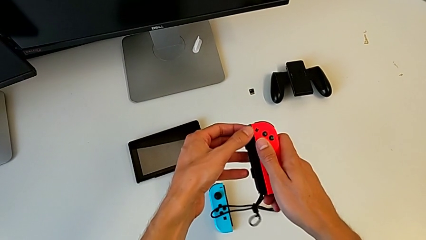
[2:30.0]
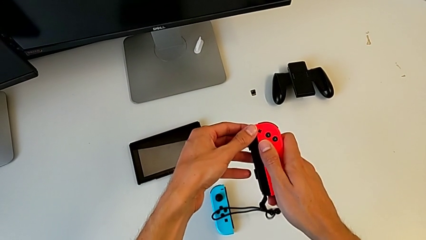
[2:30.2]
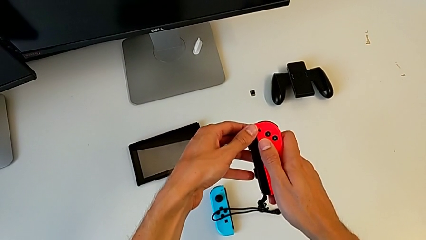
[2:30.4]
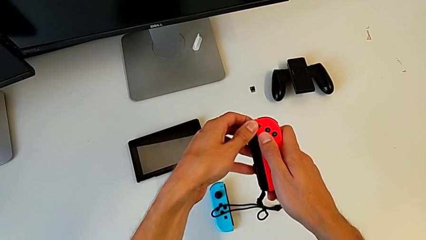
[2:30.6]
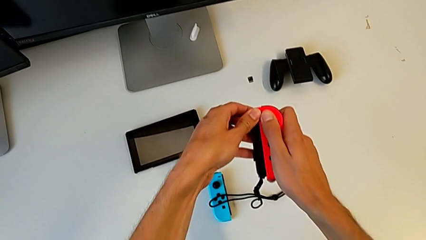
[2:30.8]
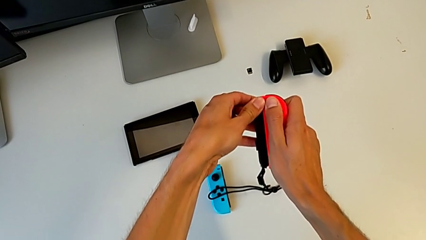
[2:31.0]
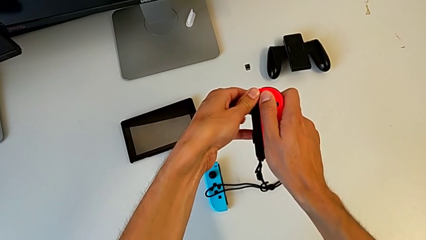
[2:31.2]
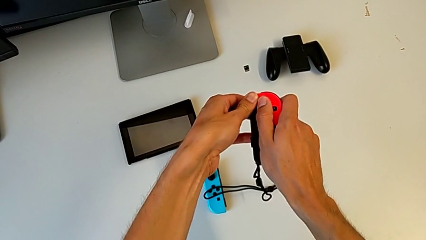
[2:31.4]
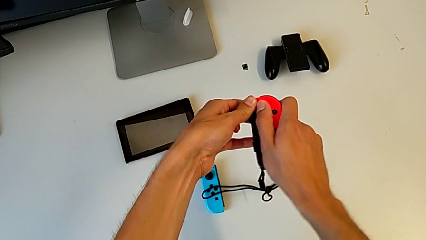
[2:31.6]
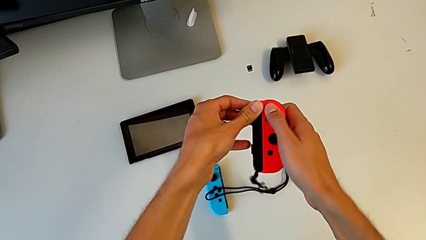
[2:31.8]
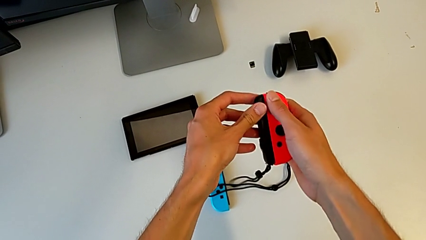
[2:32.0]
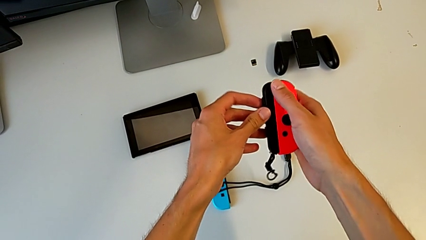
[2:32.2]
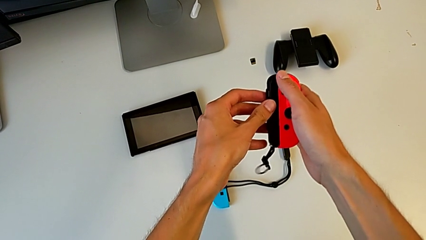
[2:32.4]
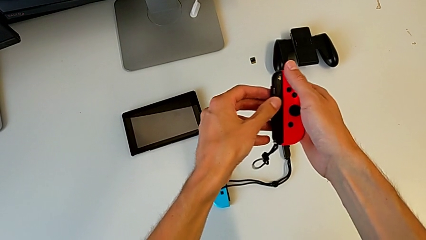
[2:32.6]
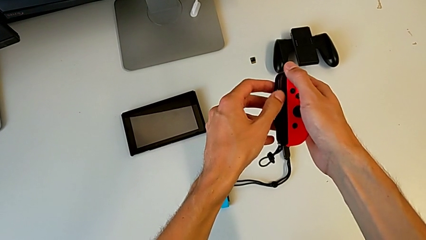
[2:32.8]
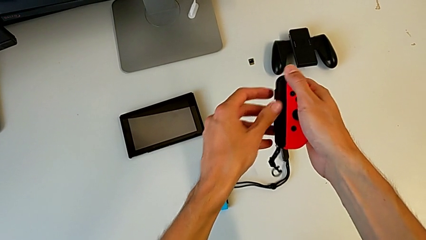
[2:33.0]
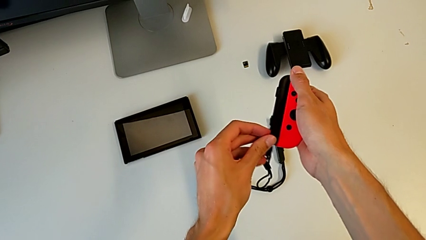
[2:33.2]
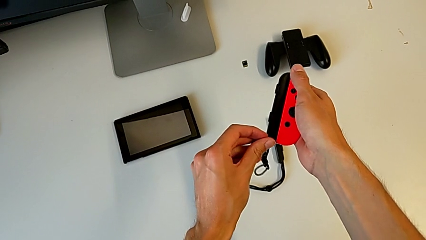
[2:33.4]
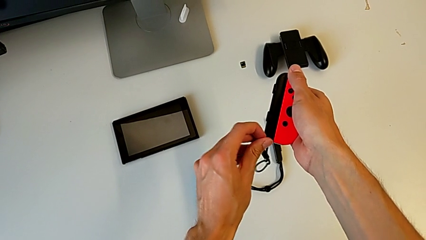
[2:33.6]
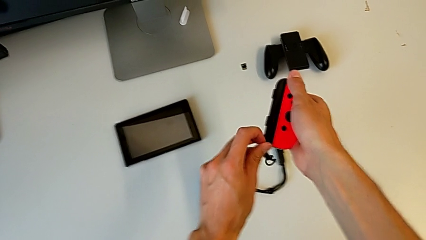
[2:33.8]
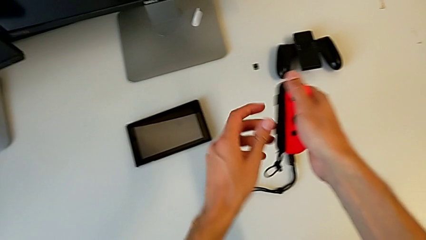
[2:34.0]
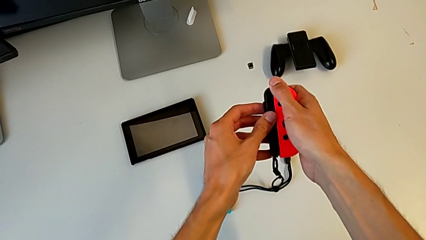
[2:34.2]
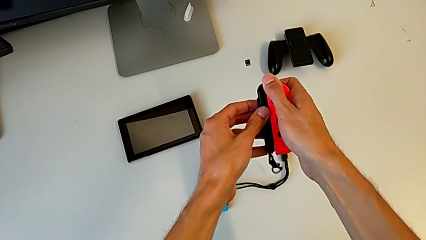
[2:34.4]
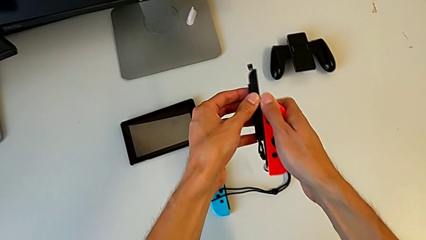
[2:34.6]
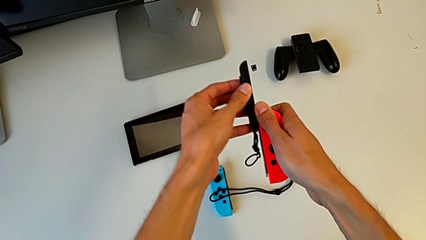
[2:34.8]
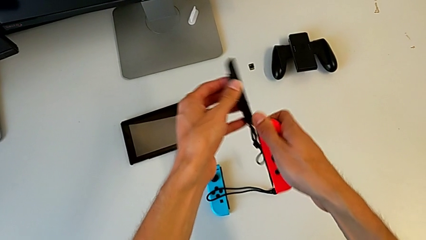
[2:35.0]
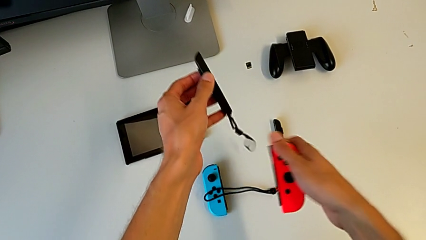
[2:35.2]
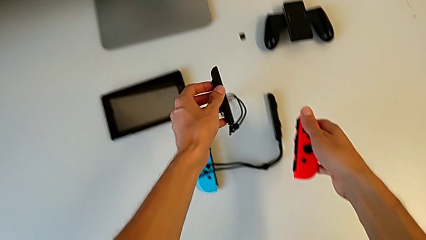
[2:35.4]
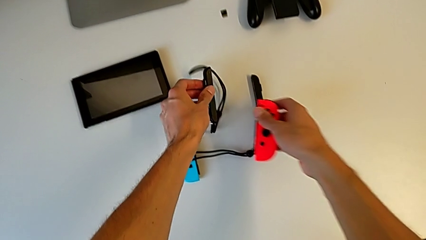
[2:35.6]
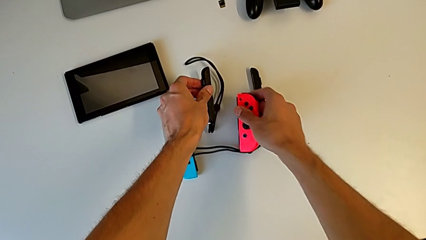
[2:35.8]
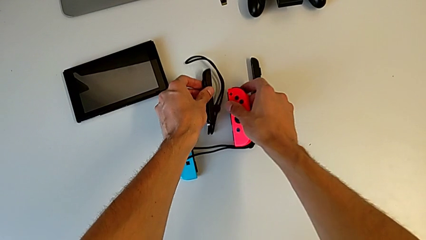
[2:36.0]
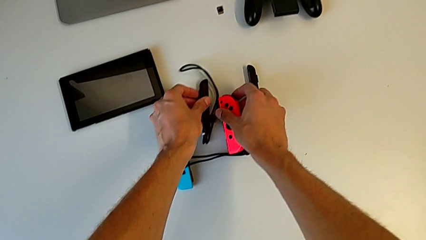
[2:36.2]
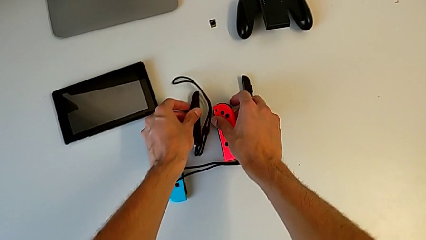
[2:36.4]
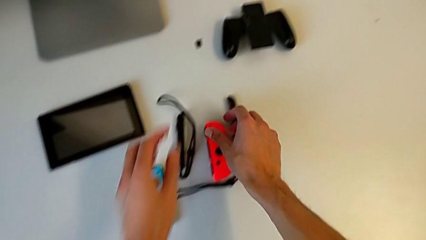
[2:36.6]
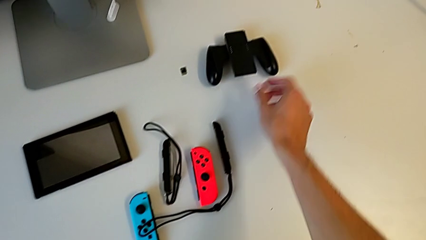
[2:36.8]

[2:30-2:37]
The camera wearer is removing the Joy-Con strap from the Joy-Con controller. They pull the red Joy-Con controller, unlock the Joy-Con strap lock, disassemble the red Joy-Con controller and drop it.

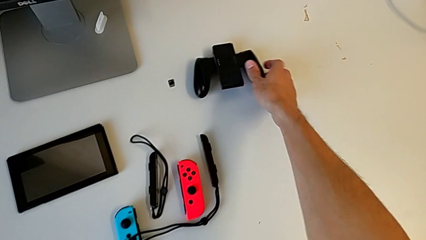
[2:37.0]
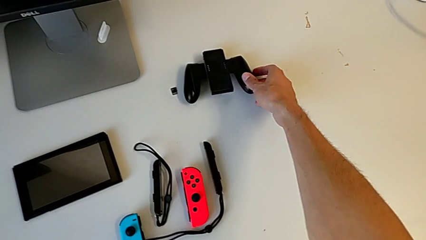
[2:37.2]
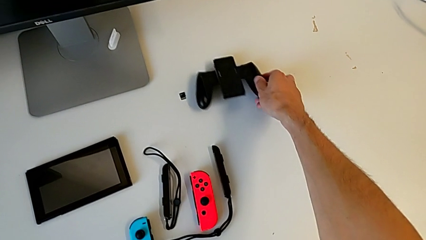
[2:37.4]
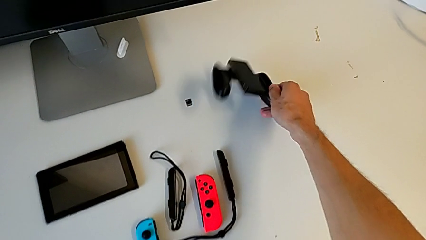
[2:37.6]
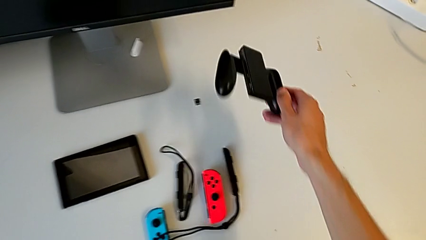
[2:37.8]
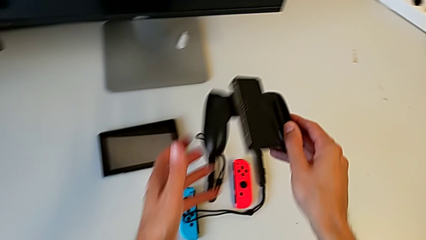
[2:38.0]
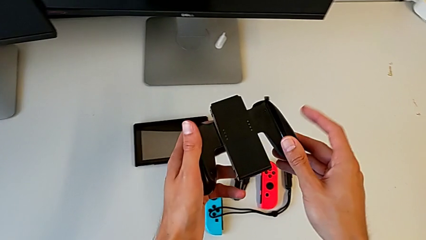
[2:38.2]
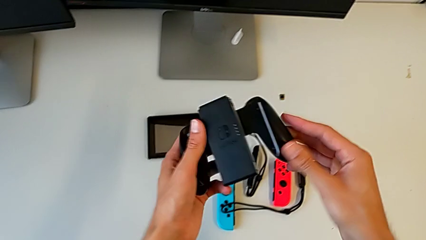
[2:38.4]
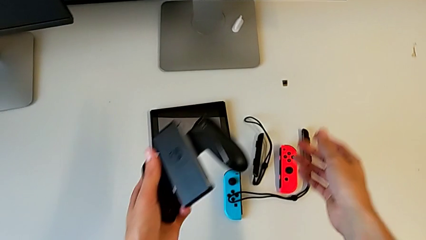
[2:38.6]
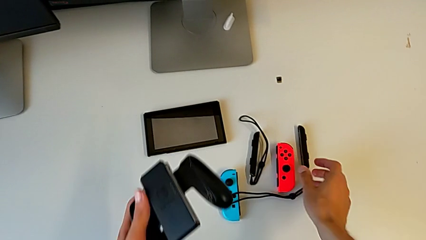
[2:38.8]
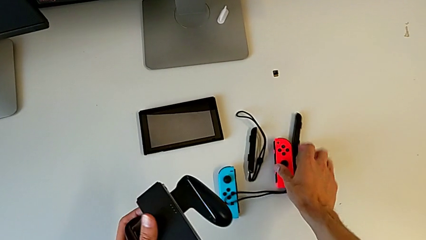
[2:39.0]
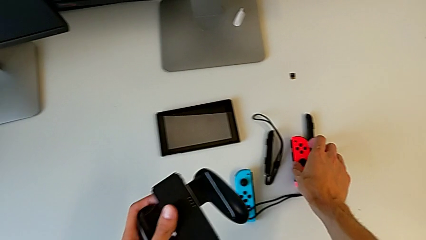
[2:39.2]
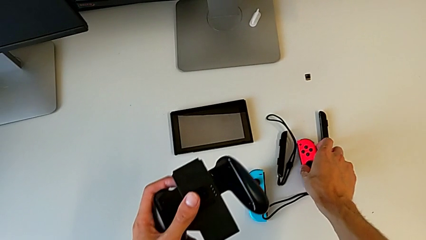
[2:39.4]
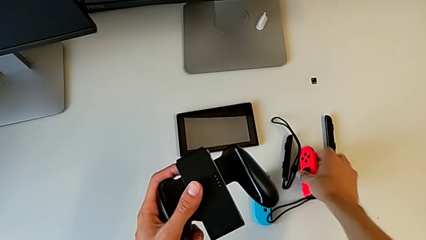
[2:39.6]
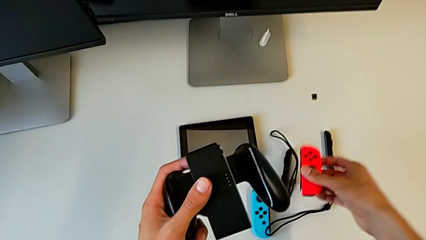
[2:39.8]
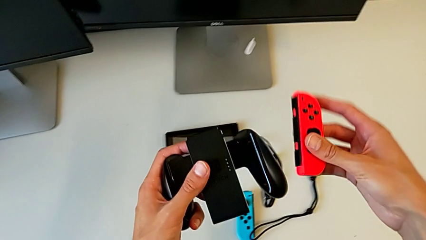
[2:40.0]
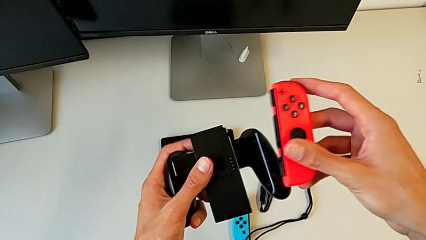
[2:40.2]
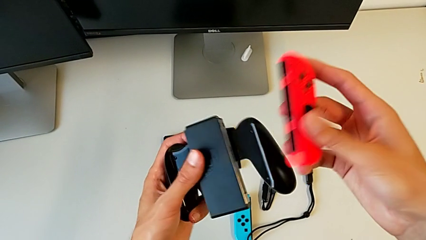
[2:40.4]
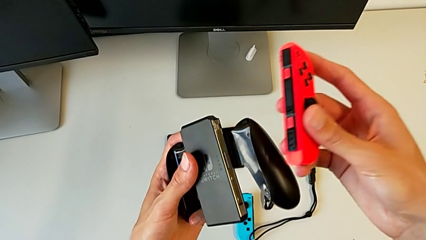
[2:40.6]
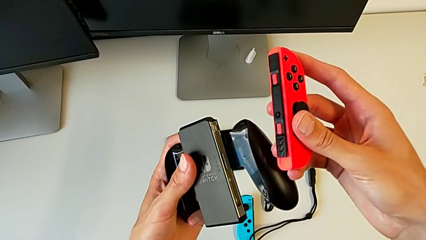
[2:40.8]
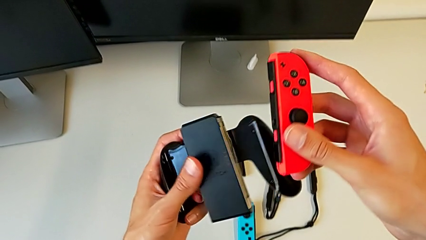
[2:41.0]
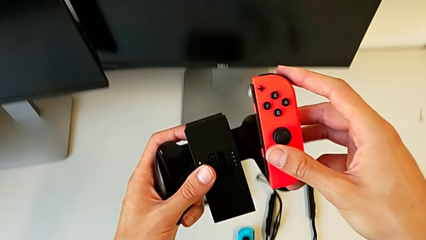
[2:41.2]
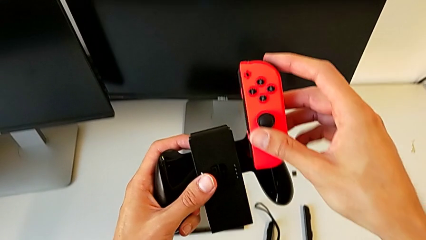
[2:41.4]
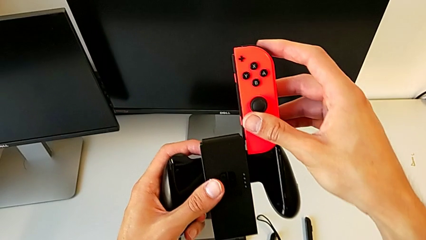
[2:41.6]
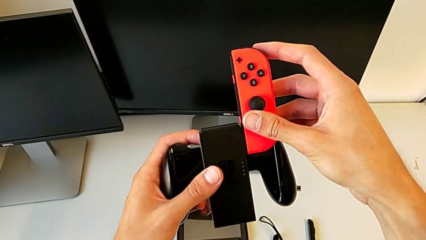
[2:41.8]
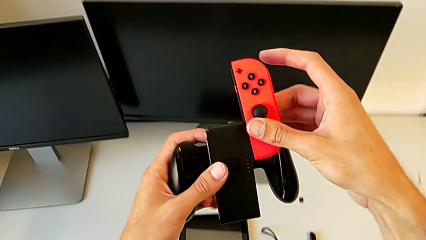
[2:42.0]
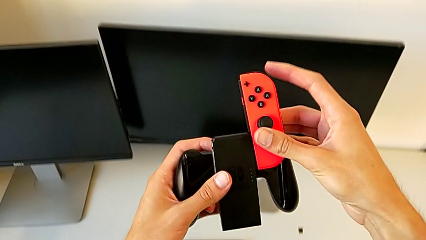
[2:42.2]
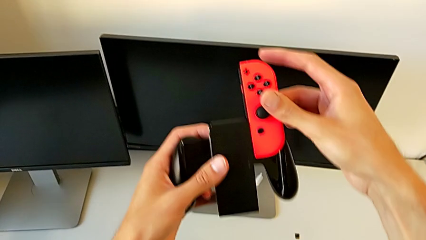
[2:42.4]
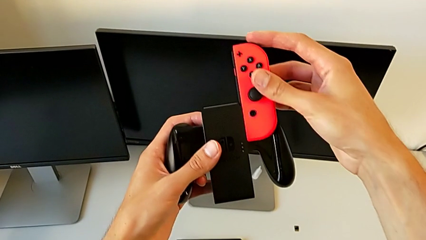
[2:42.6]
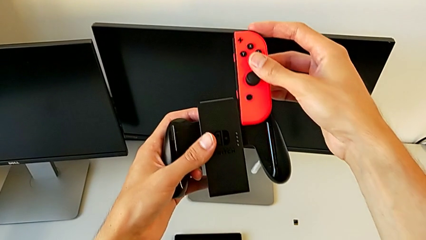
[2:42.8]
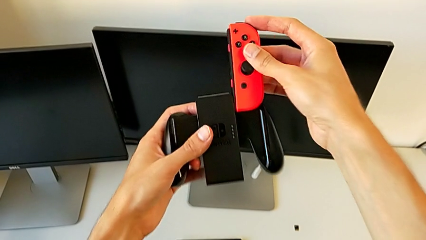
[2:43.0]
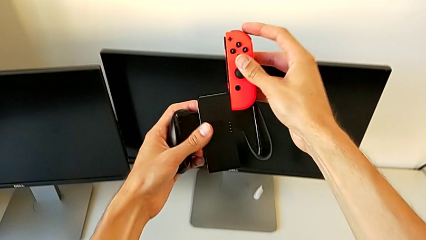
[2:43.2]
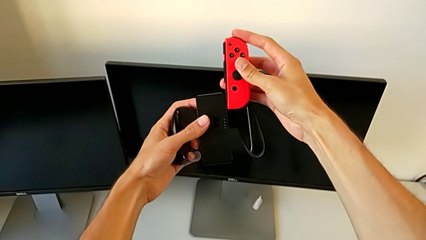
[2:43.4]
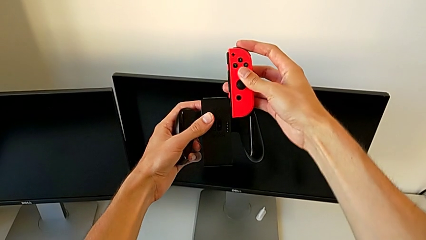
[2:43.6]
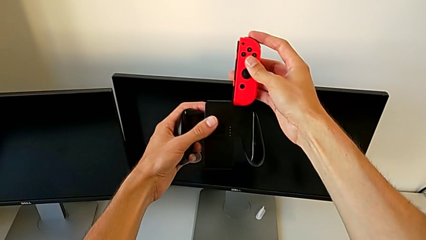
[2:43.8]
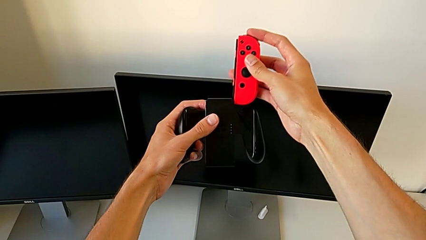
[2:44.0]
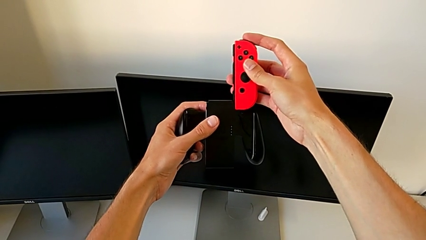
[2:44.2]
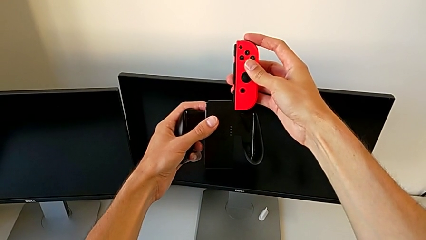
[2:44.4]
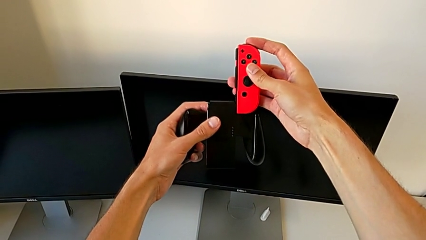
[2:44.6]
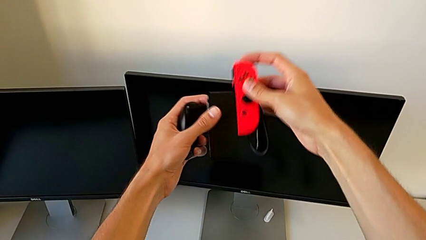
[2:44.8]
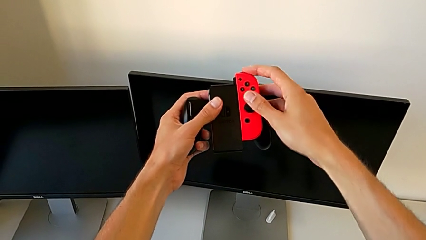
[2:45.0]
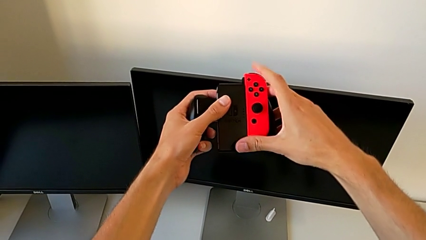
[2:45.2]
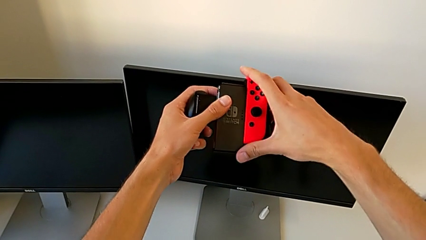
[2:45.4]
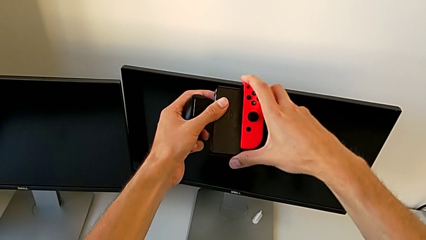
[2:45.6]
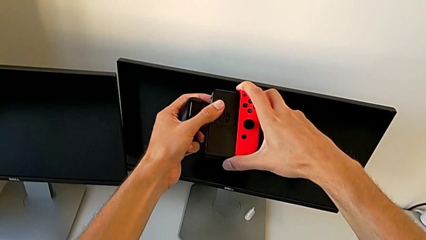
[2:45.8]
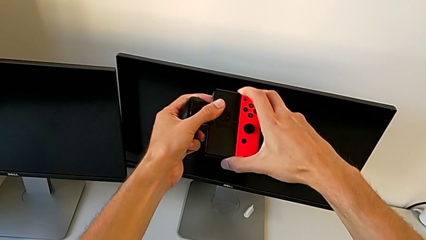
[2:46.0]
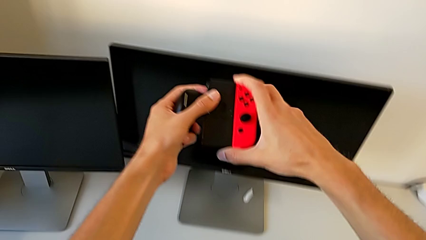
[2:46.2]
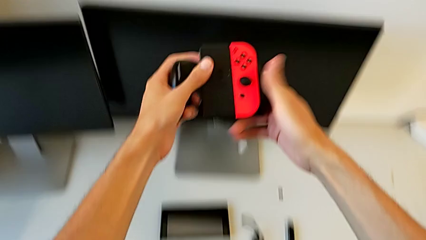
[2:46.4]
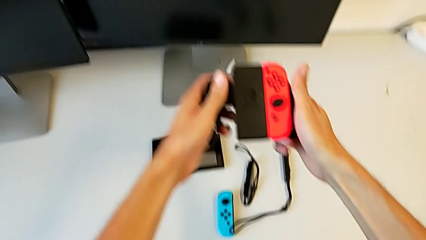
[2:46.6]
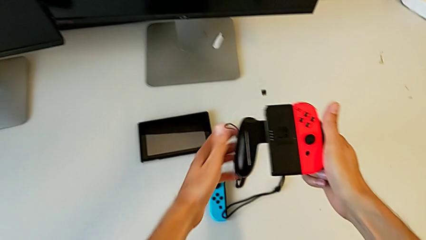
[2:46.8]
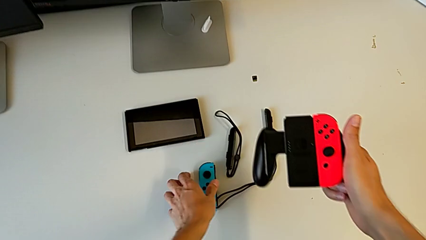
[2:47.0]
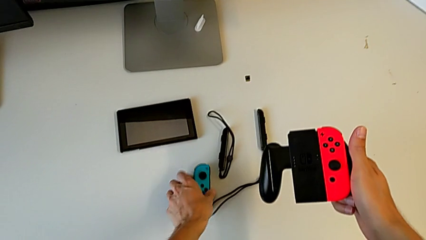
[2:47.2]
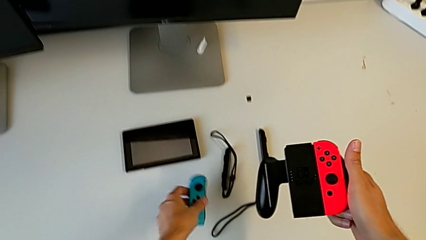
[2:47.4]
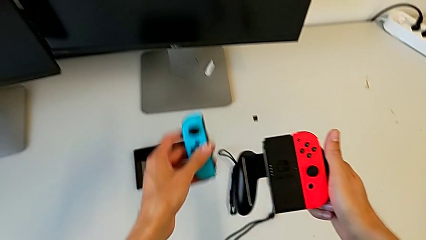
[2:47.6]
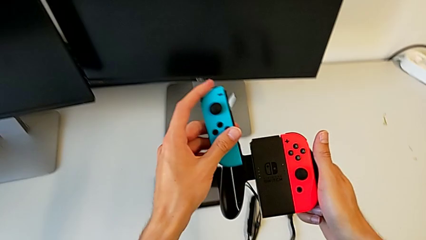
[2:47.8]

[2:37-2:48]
The camera wearer is placing the Joy-Con on the Nintendo Switch. They grab the comfort grip, grab the red Joy-Con controller, align it twice, assemble the red comfort grip and grab the blue Joy-Con controller.
